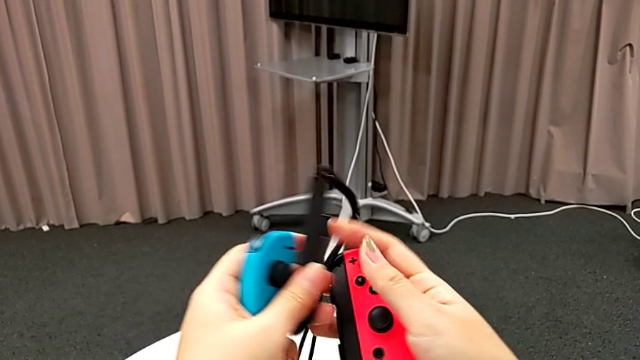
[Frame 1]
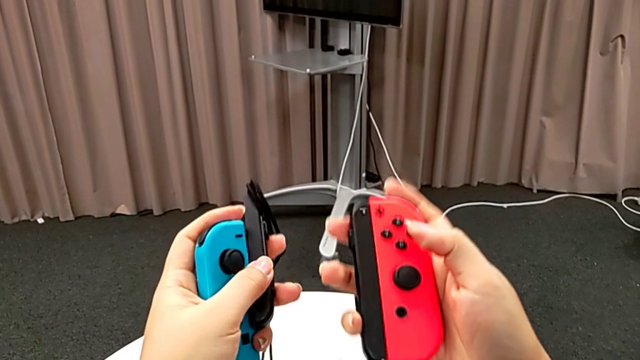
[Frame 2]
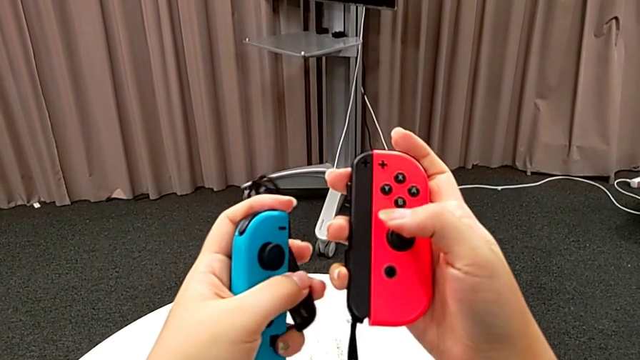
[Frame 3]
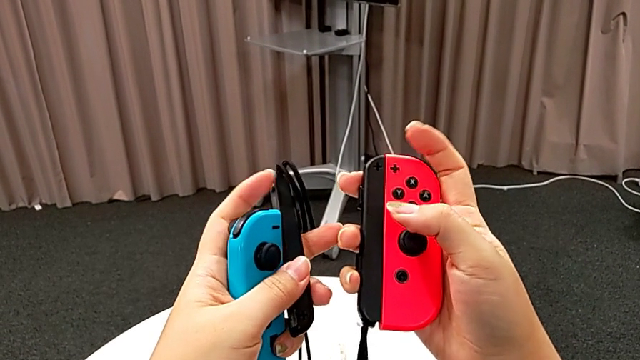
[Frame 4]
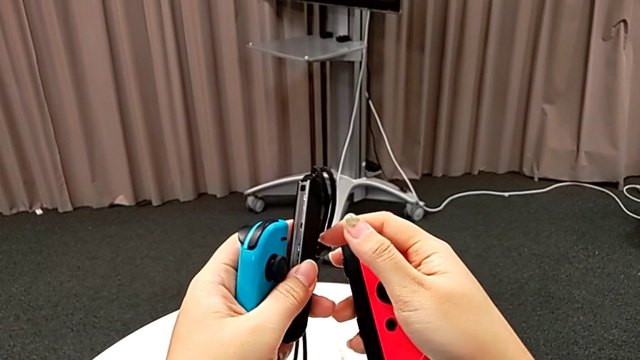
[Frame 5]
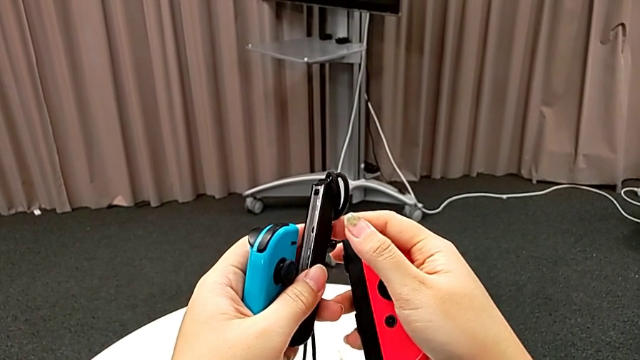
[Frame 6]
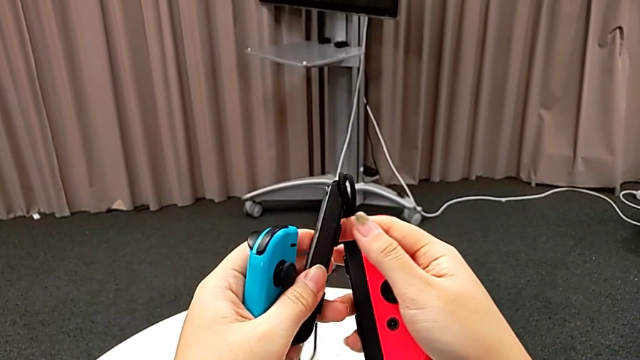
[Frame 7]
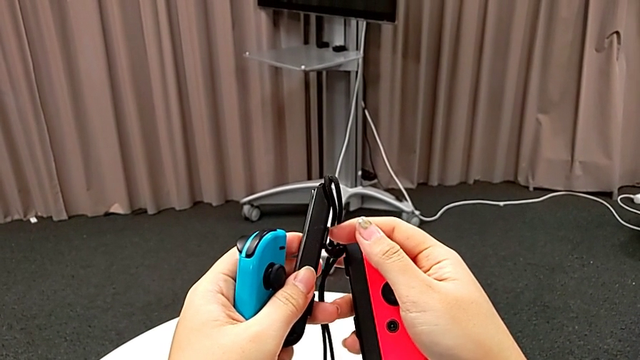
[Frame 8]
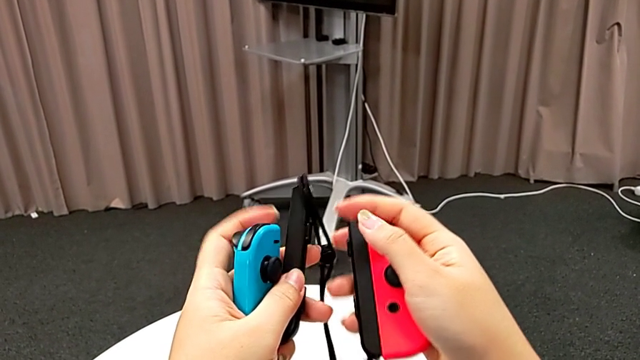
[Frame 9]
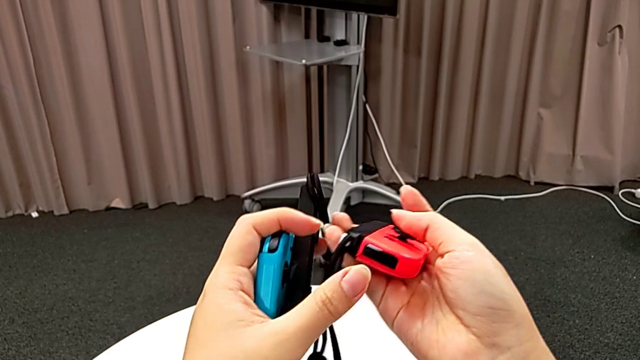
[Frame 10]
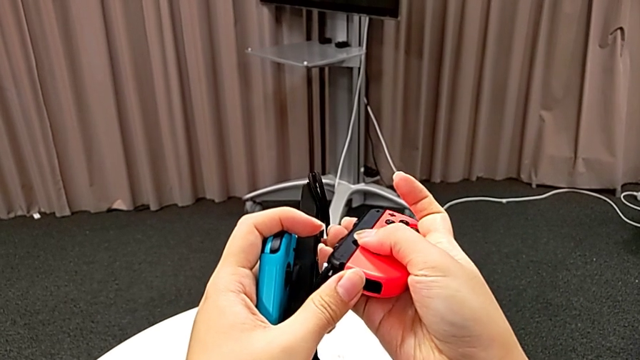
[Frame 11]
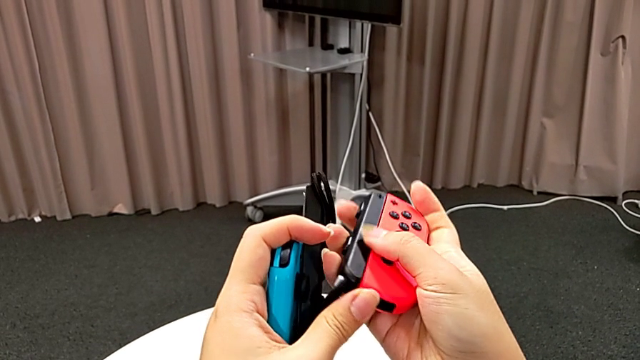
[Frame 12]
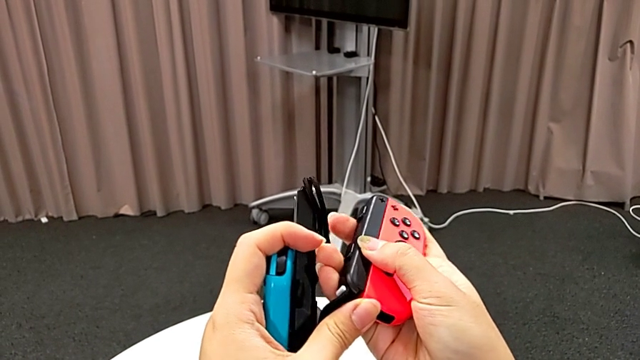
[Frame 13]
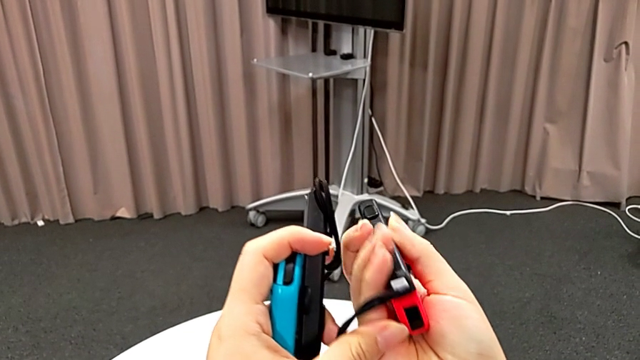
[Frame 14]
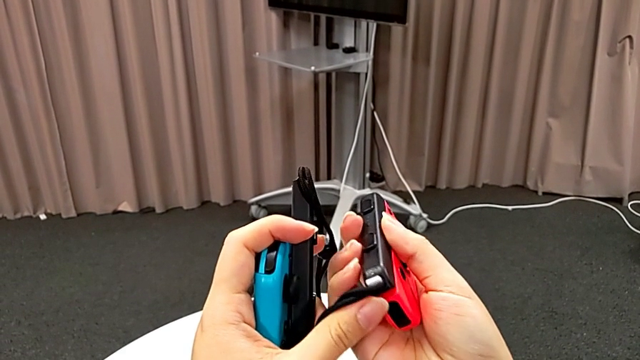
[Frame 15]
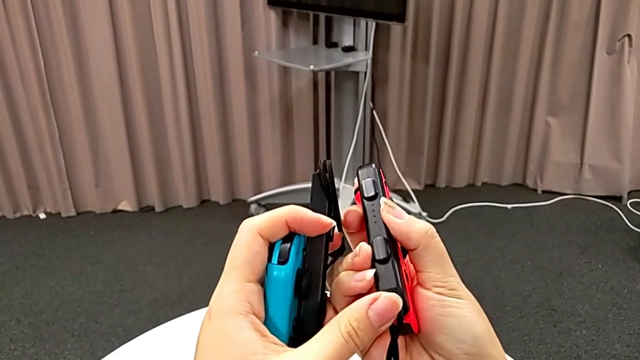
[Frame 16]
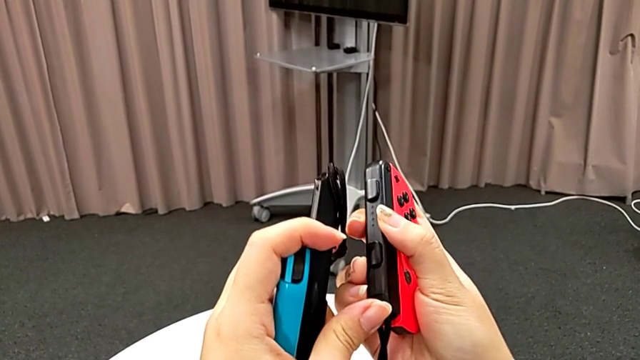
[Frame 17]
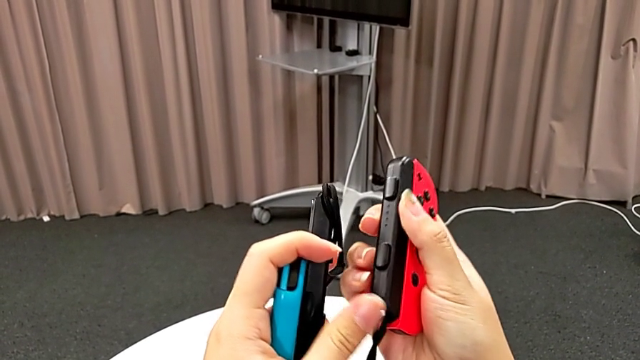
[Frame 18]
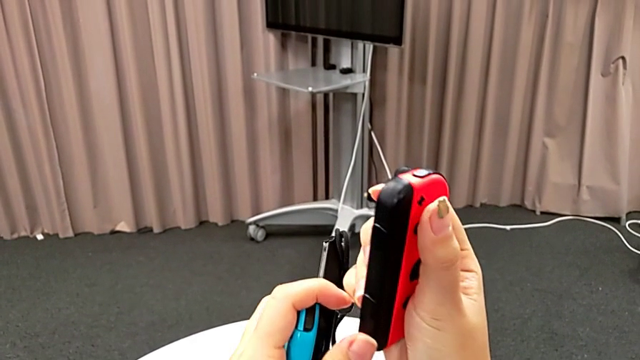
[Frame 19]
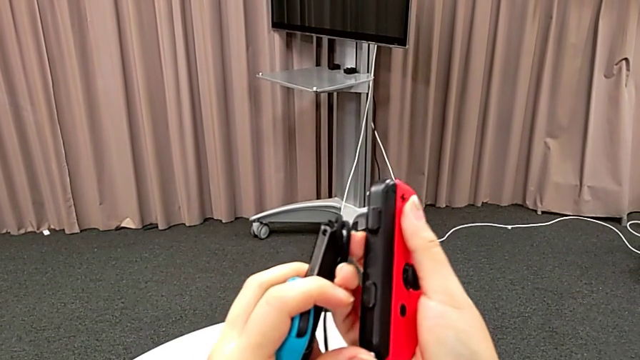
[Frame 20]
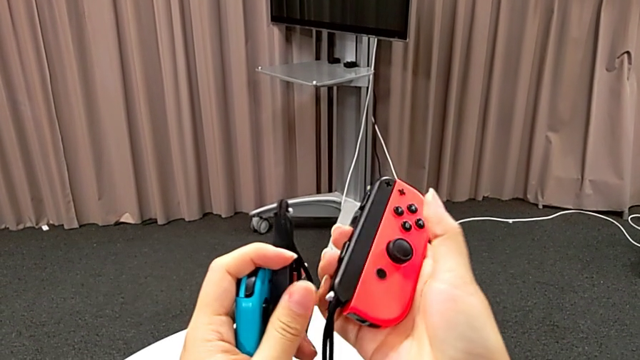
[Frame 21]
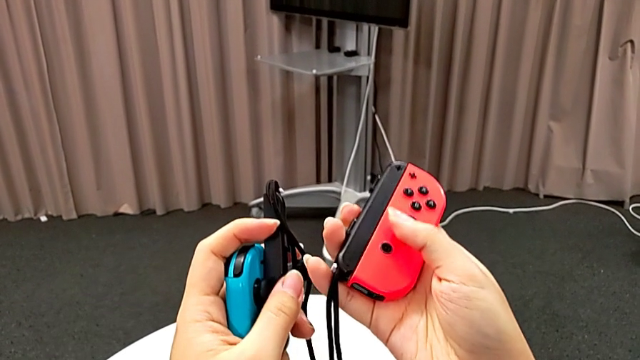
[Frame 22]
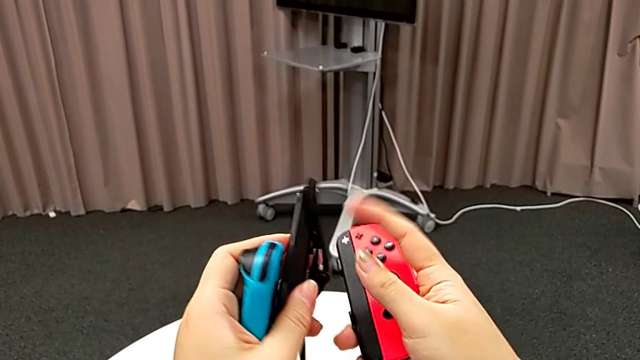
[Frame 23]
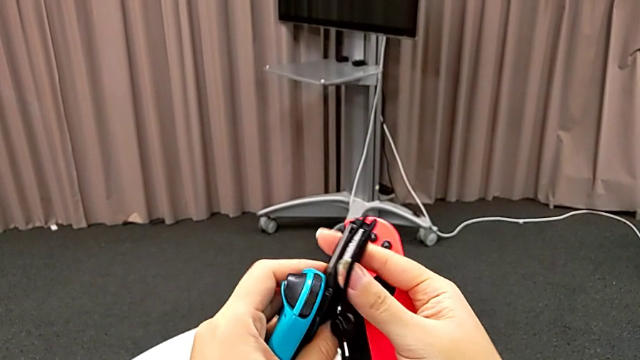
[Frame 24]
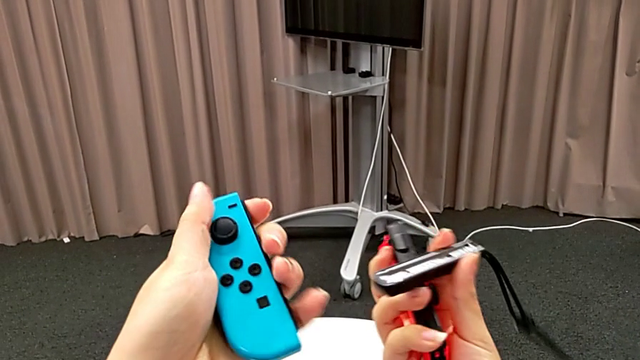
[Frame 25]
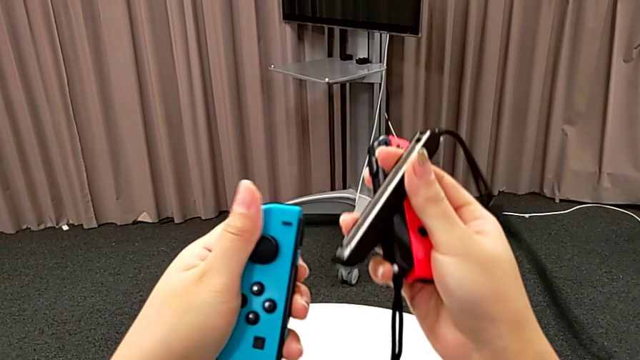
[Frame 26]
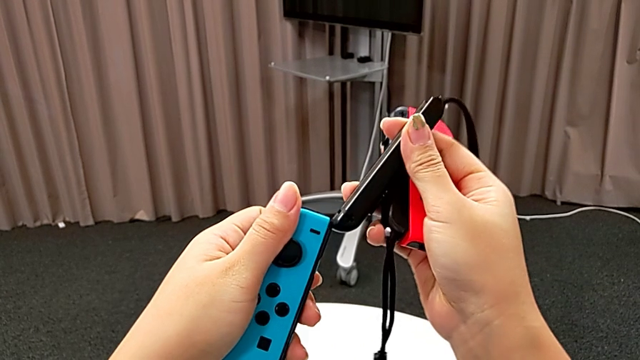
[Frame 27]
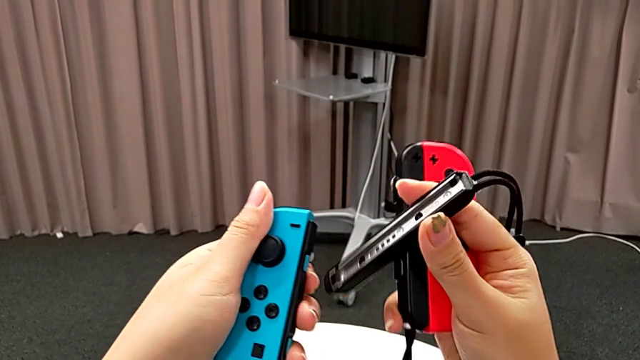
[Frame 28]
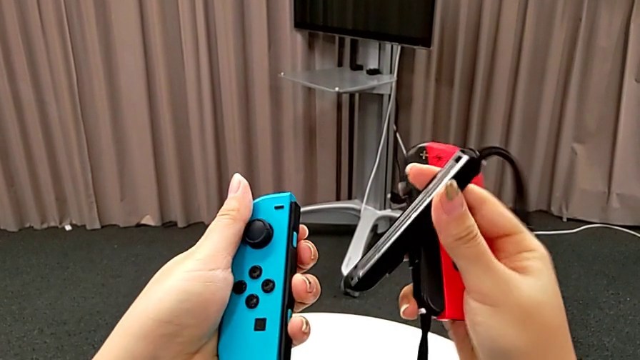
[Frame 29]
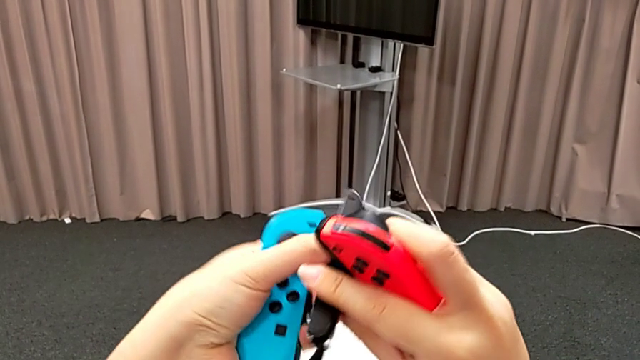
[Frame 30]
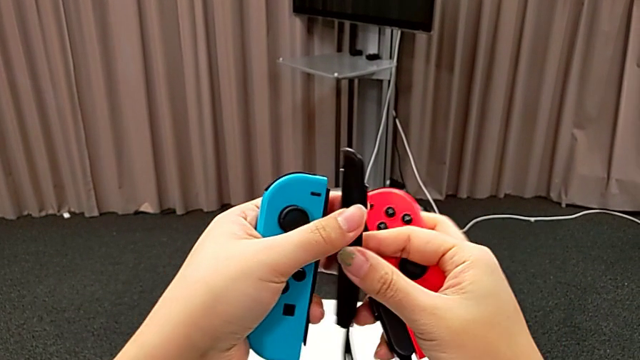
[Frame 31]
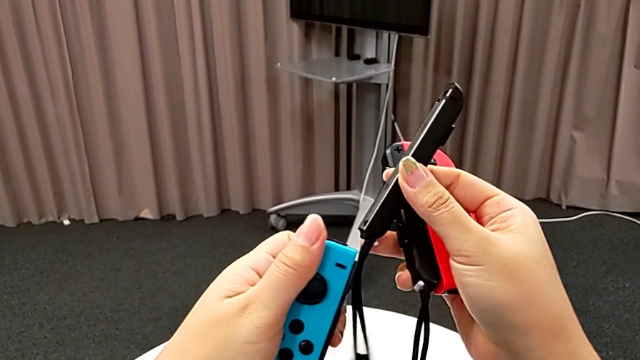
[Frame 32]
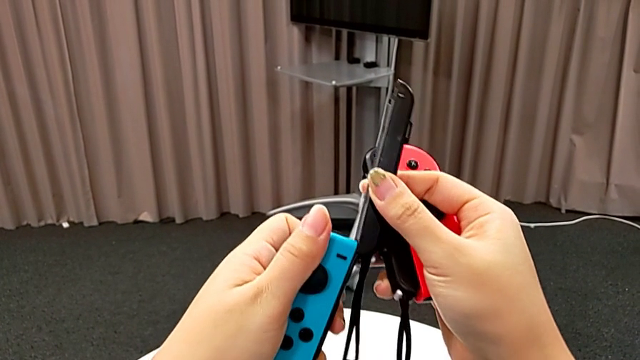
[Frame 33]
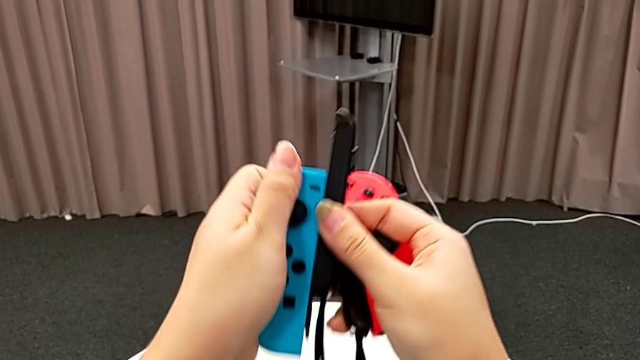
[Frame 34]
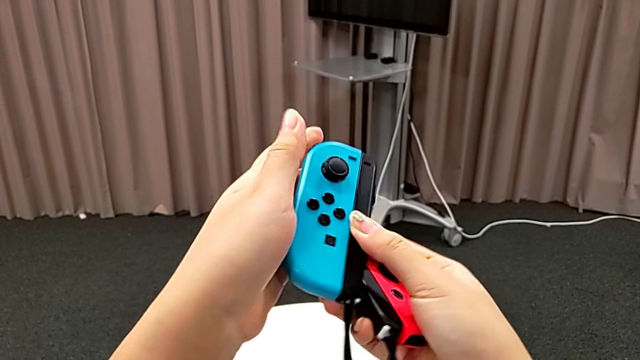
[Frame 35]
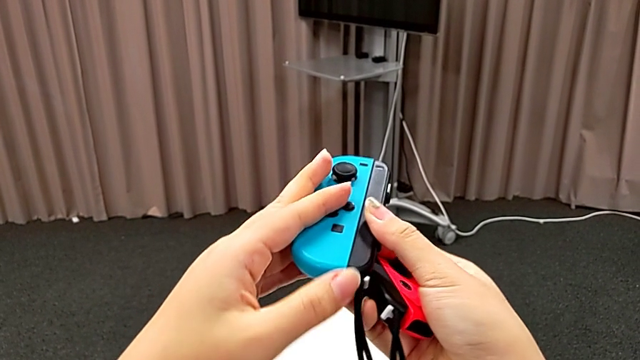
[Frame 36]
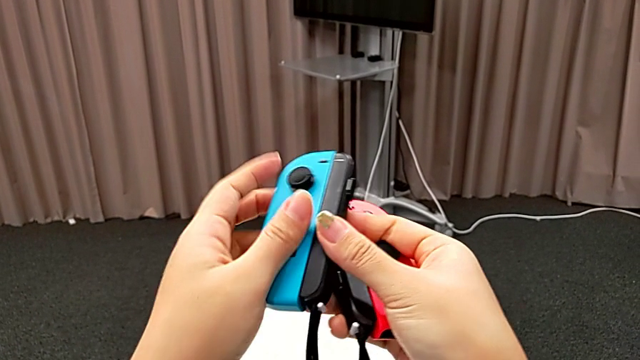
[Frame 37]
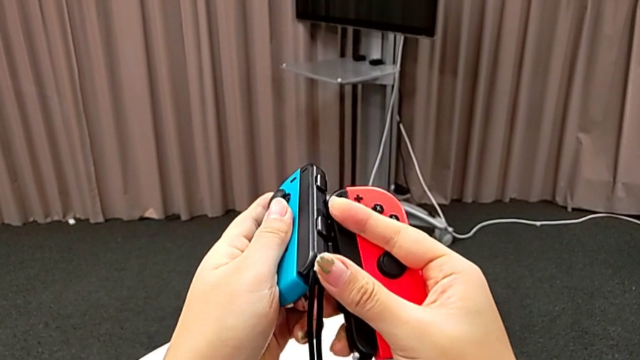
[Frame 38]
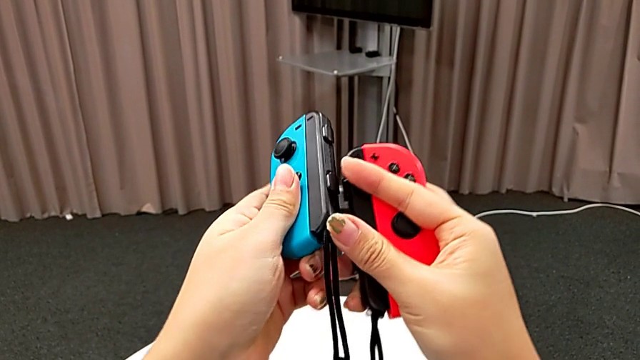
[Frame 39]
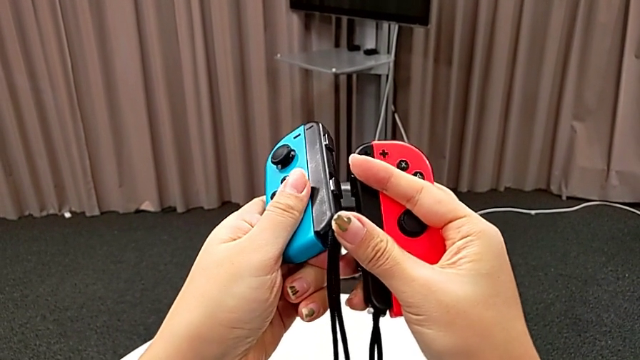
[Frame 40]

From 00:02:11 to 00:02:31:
The camera wearer is changing the joy-con controllers from the Nintendo Switch to joy-con strap. They wrongly inspect the red Joy-Con controller, not finding the lock button. They flip it, push it, lock the Joy-Con strap lock, grab the blue Joy-Con controller, flip the Joy-Con strap, insert the blue Joy-Con controller and lock the blue Joy-Con strap lock.
